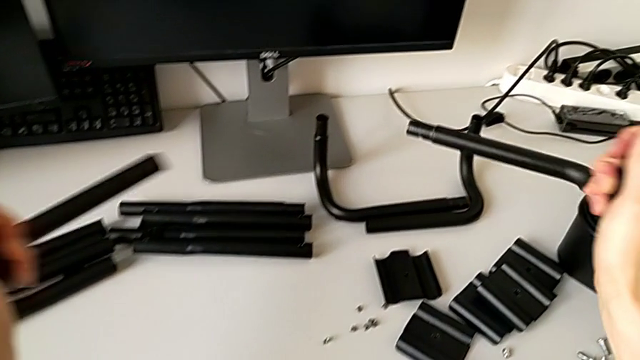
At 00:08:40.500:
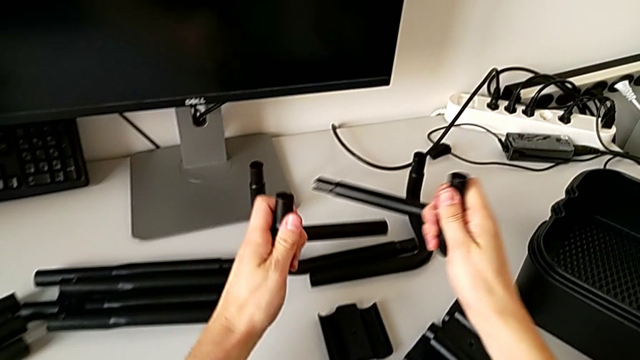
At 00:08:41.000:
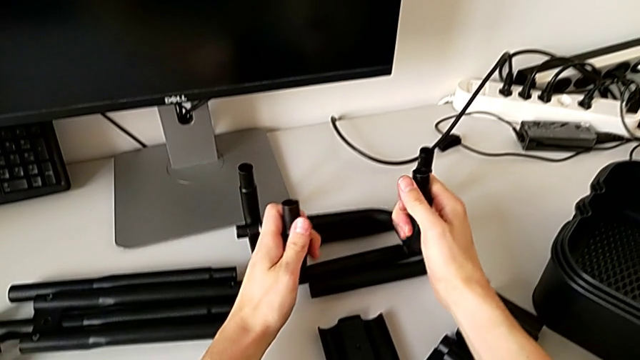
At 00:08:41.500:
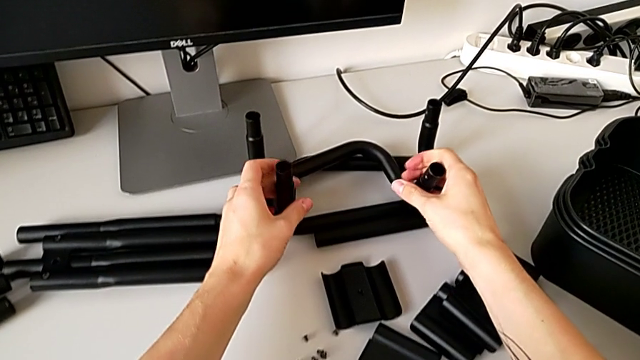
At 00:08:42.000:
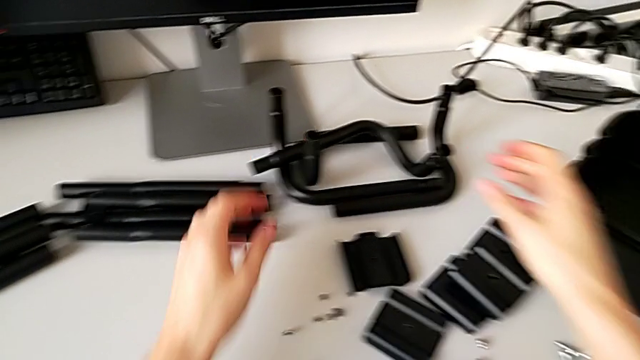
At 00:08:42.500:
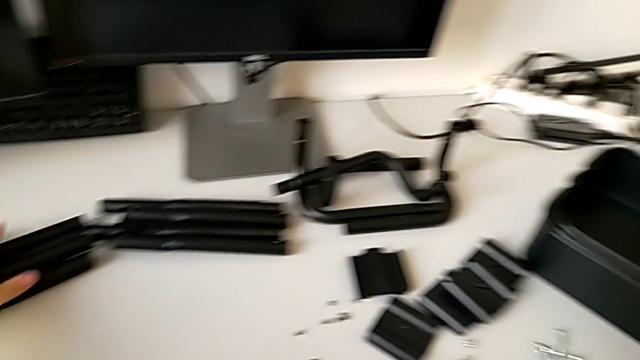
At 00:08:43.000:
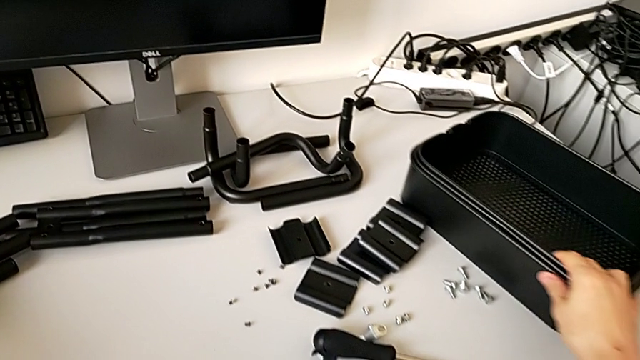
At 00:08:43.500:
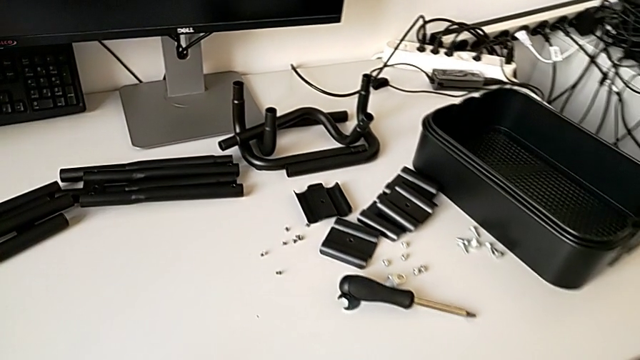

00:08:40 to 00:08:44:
The camera wearer is disassembling the base frame. They place the leg with the left hand, place the leg with the right hand and slide the grid tray with the left hand.
